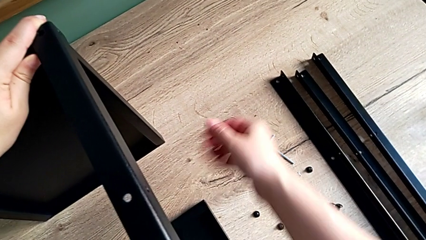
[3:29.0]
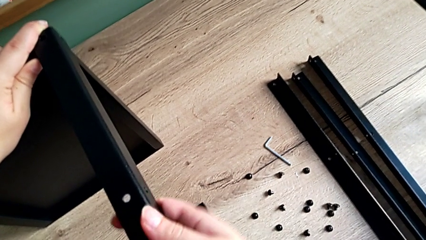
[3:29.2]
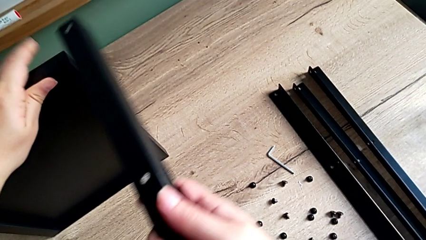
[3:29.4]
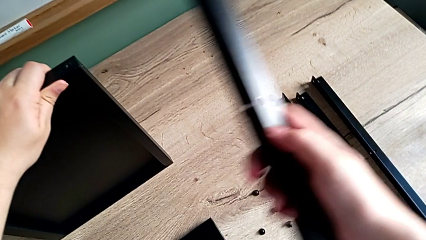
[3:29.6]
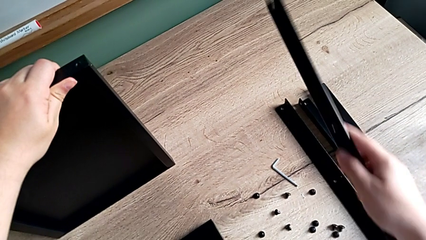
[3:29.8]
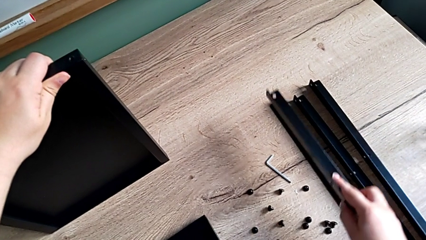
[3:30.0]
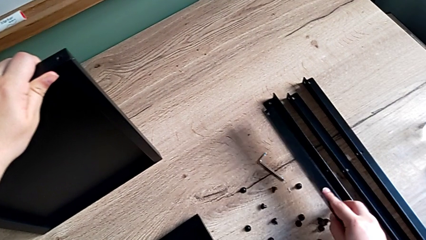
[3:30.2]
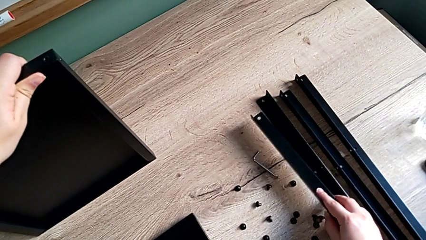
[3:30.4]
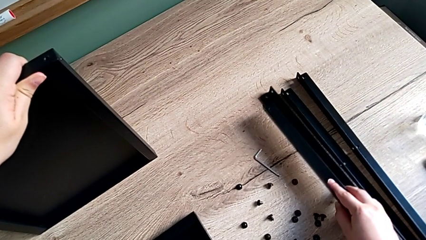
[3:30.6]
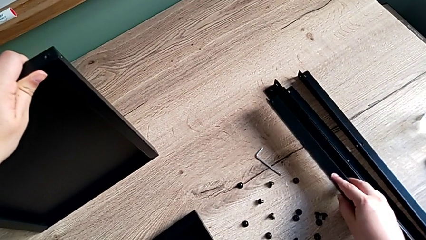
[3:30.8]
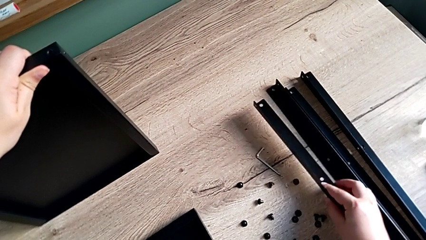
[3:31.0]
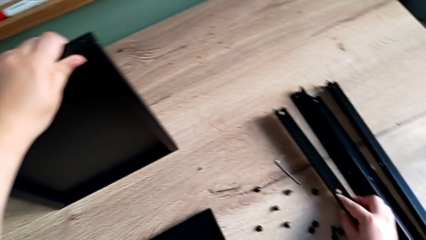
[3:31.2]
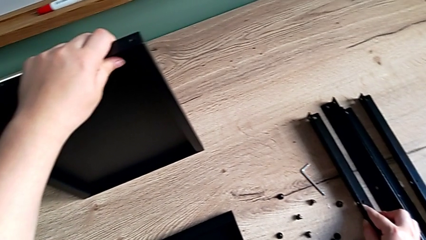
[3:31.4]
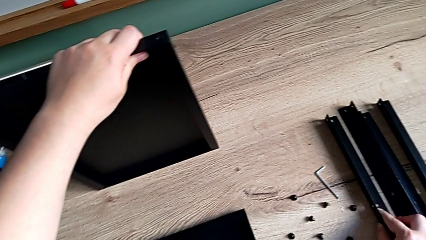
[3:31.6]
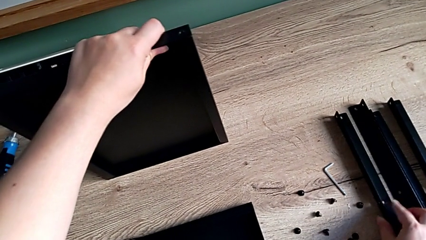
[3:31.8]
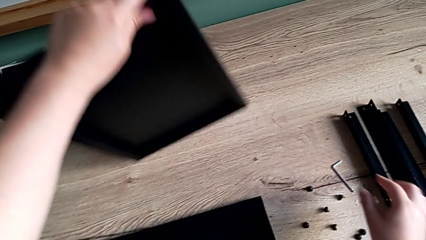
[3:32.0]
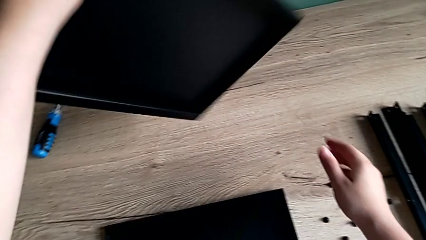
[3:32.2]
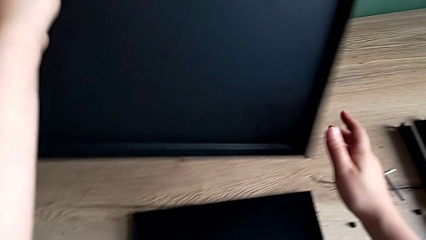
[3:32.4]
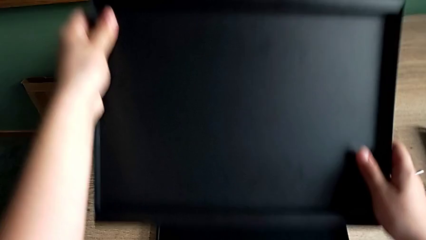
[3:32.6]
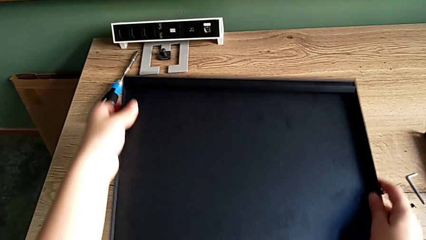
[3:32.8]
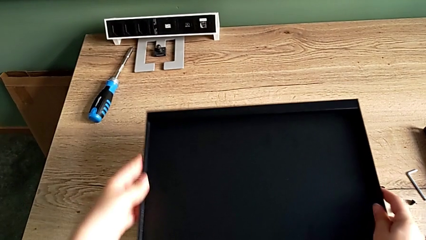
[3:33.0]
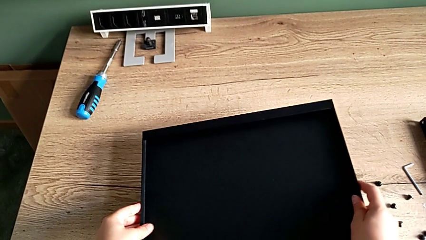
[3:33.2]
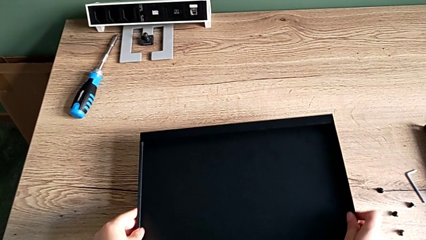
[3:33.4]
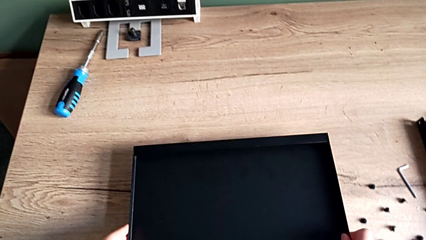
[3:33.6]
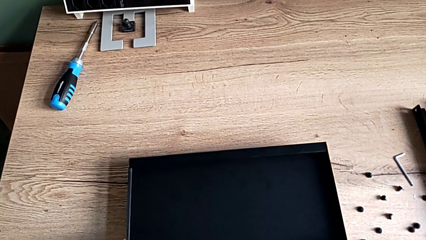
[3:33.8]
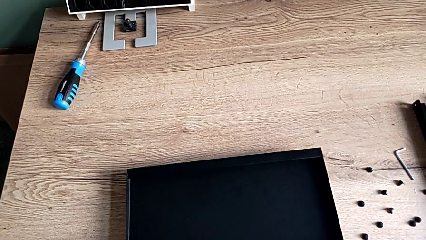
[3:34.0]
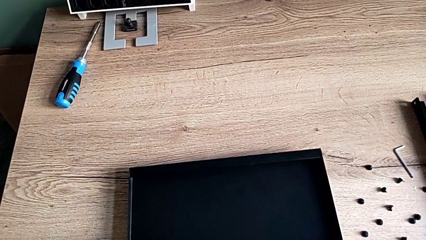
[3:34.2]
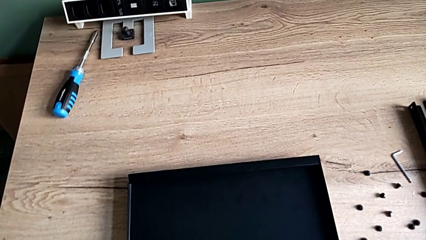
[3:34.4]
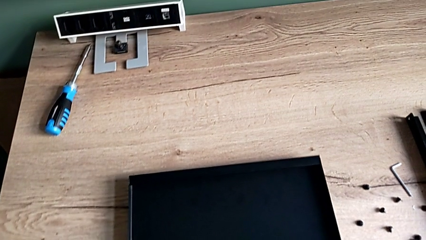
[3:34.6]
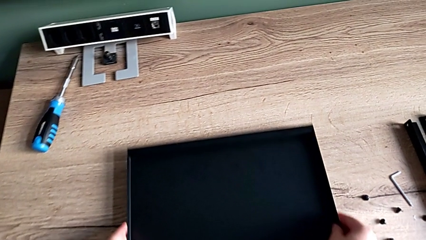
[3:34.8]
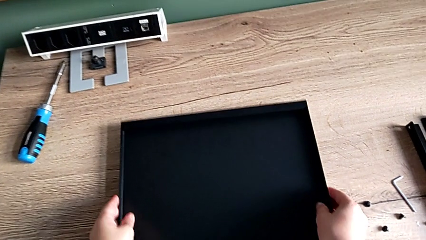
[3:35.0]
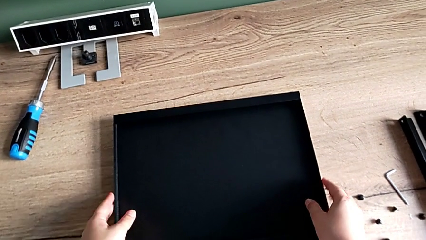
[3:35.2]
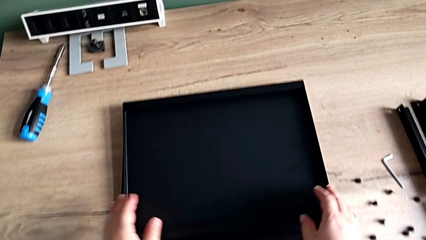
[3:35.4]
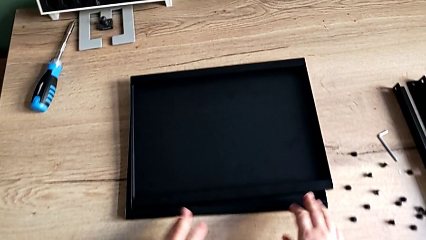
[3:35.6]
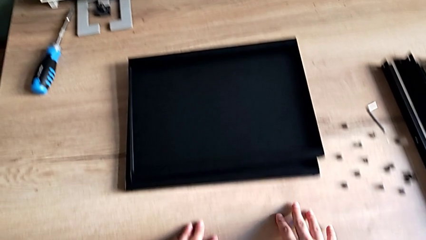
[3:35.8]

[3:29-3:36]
The camera wearer is disassembling the fourth leg. They disassemble the leg, place it, place the top nightstand and align the tray nightstand.
